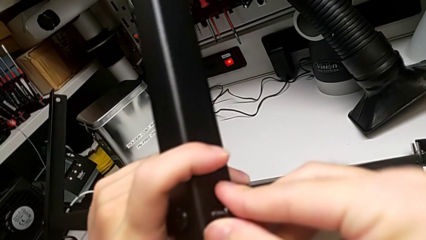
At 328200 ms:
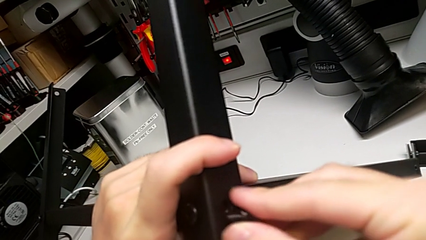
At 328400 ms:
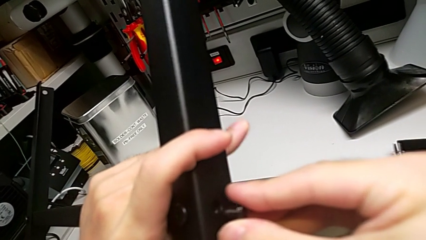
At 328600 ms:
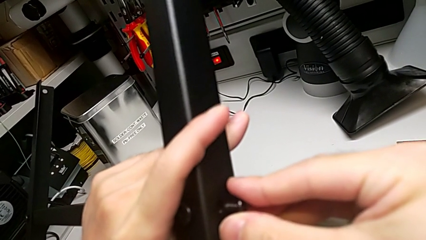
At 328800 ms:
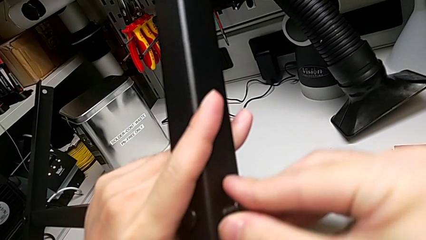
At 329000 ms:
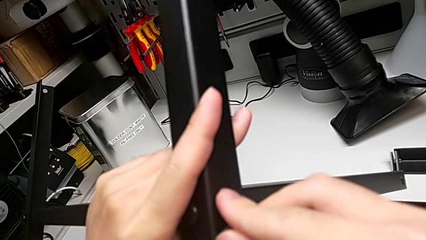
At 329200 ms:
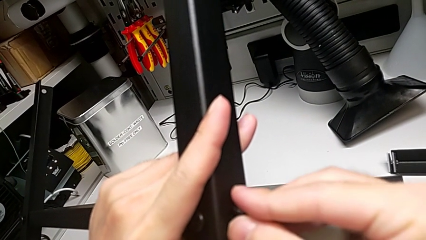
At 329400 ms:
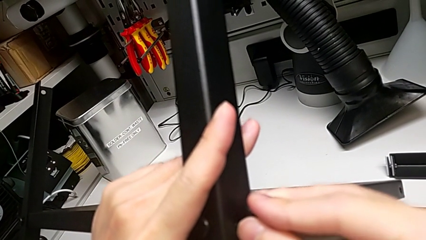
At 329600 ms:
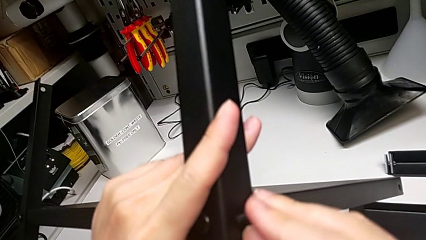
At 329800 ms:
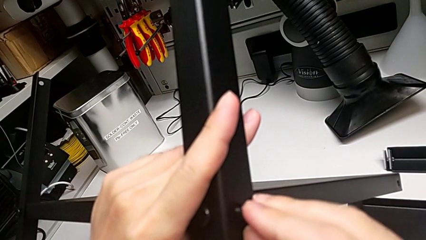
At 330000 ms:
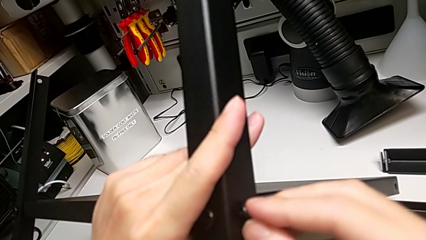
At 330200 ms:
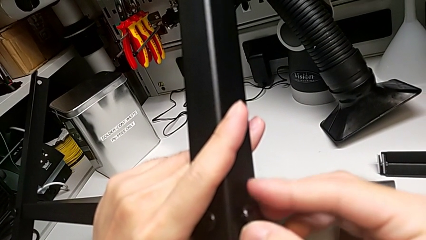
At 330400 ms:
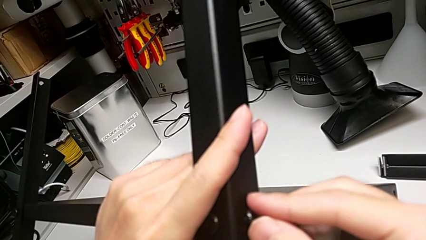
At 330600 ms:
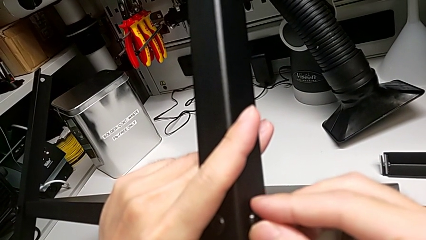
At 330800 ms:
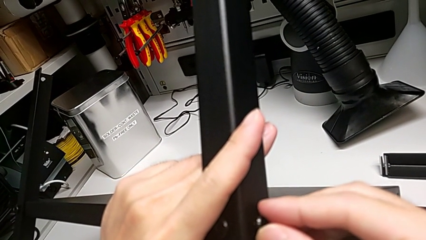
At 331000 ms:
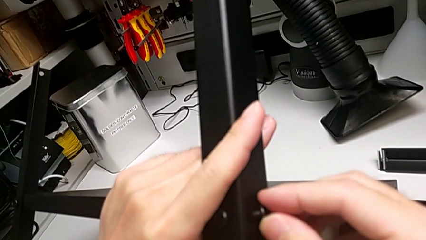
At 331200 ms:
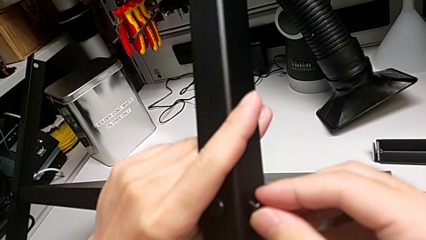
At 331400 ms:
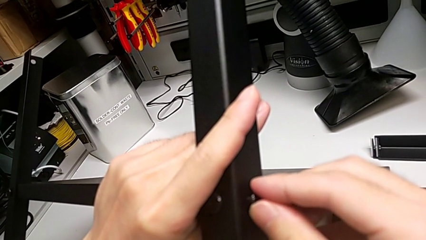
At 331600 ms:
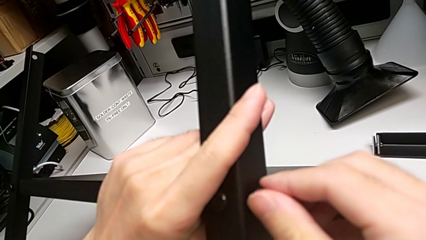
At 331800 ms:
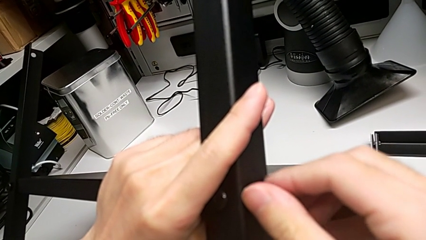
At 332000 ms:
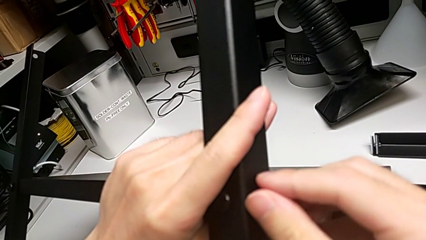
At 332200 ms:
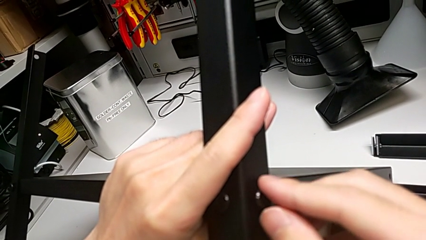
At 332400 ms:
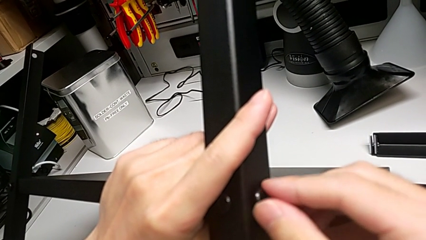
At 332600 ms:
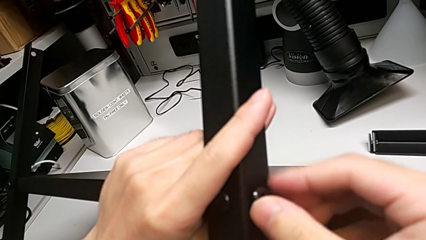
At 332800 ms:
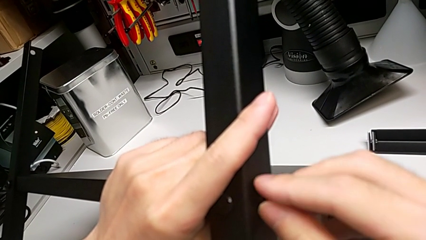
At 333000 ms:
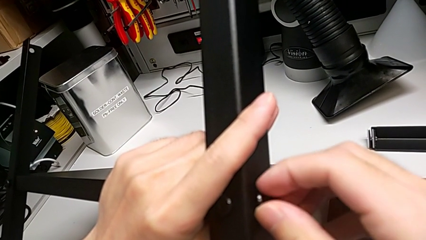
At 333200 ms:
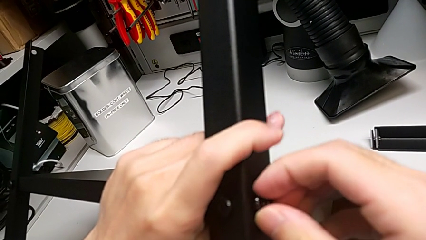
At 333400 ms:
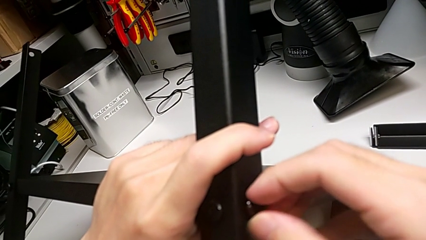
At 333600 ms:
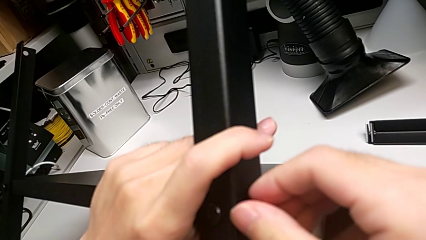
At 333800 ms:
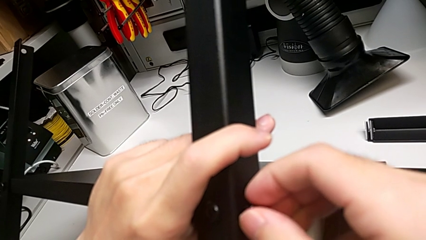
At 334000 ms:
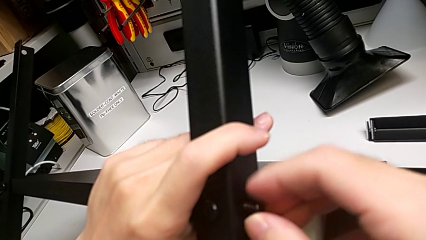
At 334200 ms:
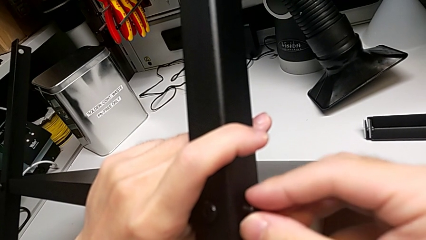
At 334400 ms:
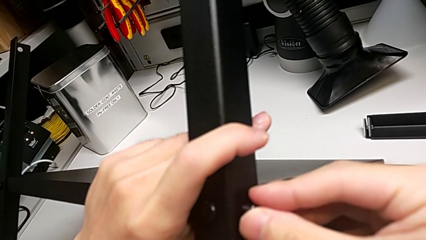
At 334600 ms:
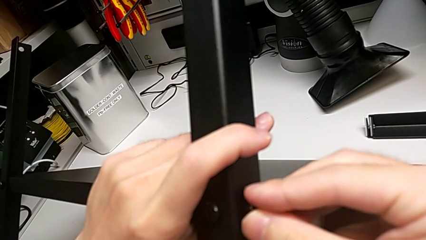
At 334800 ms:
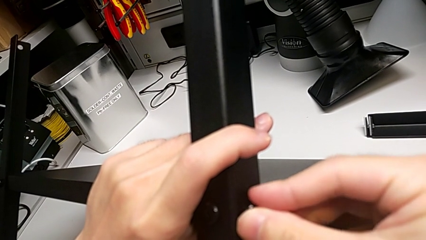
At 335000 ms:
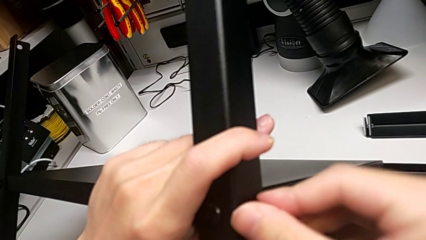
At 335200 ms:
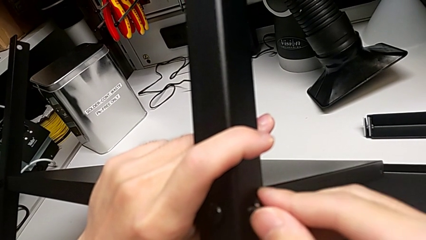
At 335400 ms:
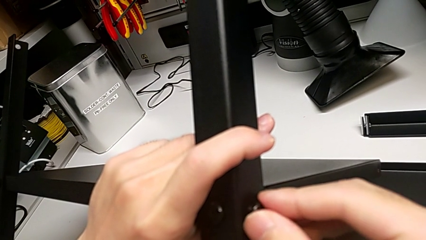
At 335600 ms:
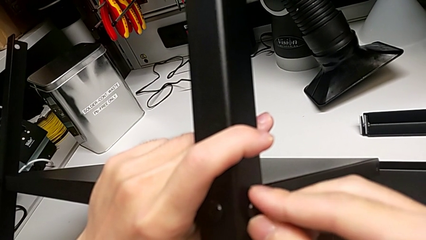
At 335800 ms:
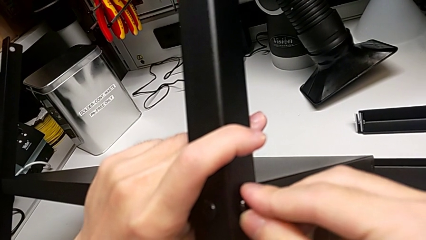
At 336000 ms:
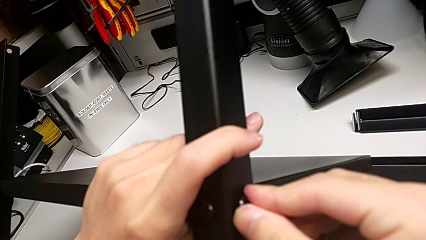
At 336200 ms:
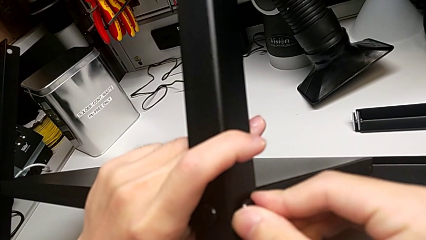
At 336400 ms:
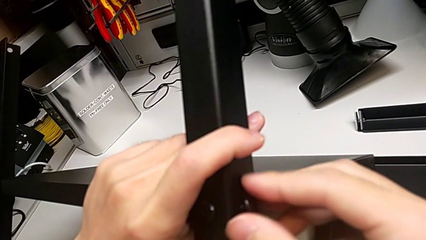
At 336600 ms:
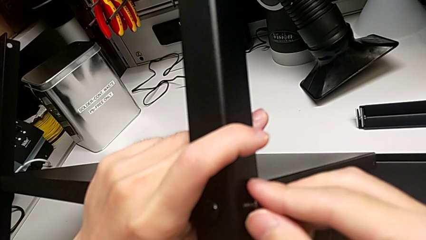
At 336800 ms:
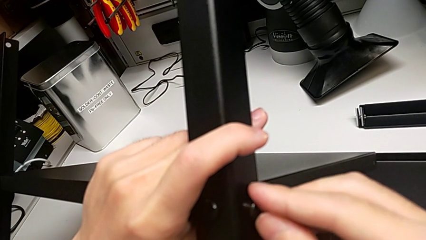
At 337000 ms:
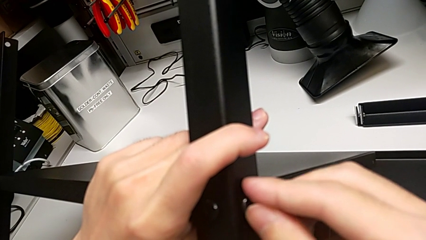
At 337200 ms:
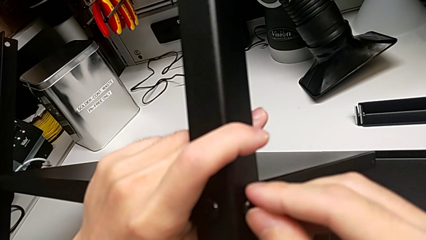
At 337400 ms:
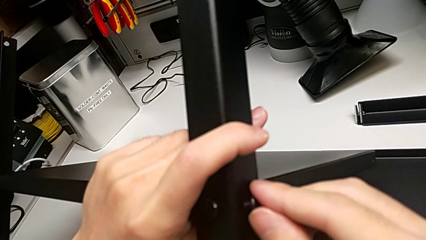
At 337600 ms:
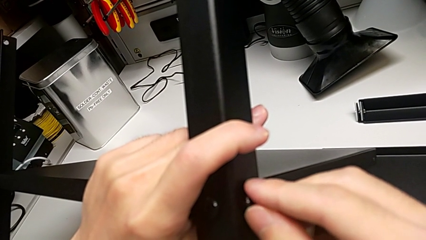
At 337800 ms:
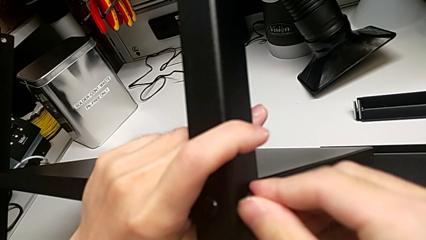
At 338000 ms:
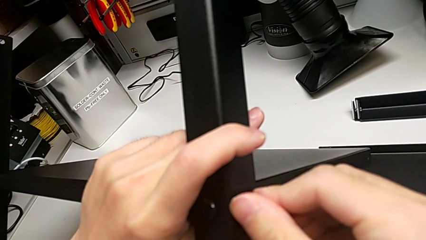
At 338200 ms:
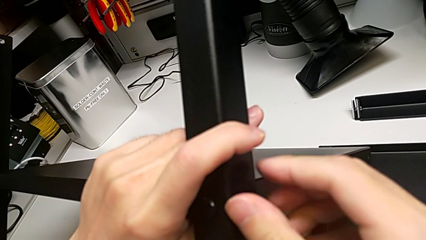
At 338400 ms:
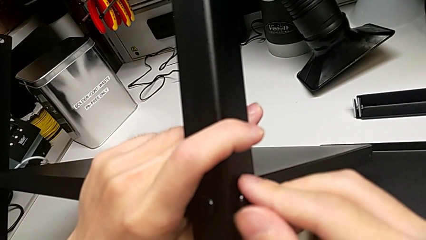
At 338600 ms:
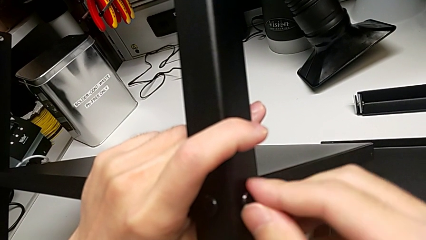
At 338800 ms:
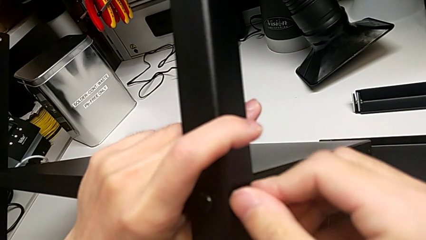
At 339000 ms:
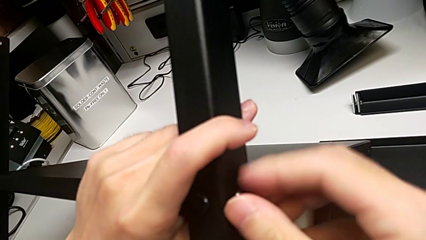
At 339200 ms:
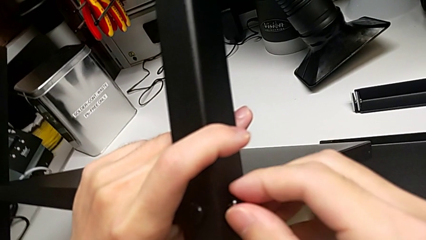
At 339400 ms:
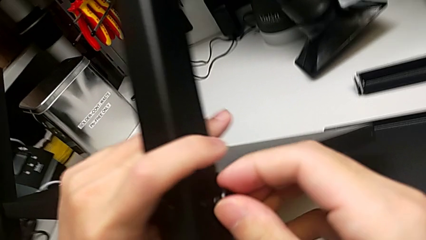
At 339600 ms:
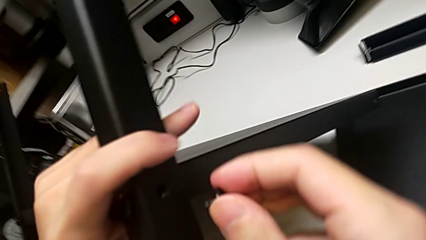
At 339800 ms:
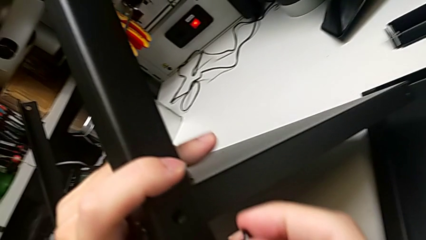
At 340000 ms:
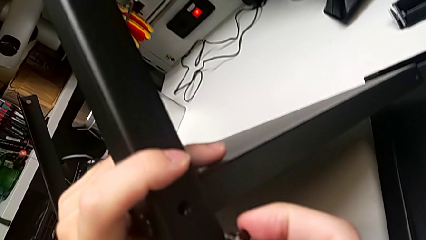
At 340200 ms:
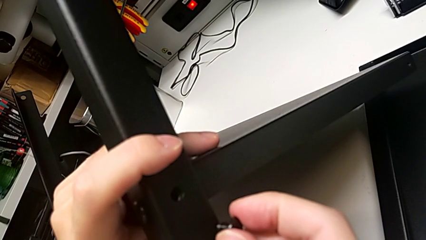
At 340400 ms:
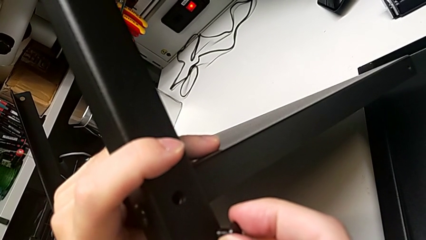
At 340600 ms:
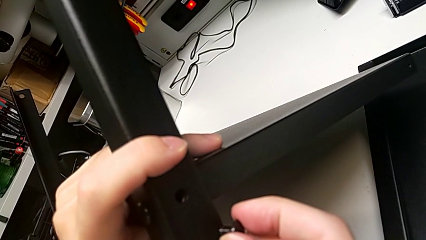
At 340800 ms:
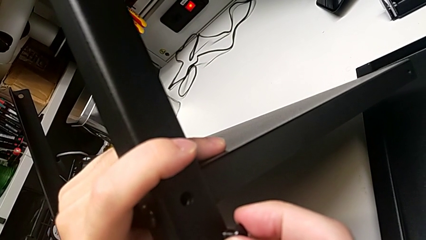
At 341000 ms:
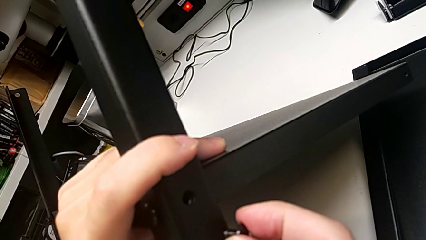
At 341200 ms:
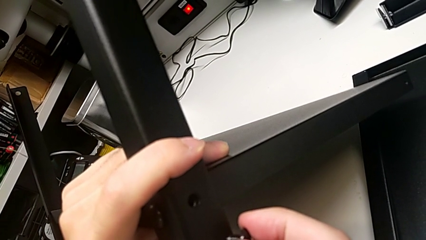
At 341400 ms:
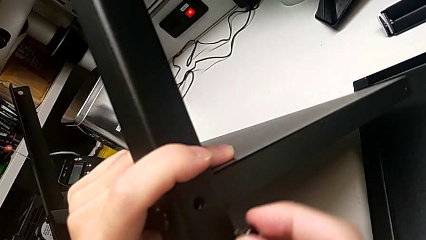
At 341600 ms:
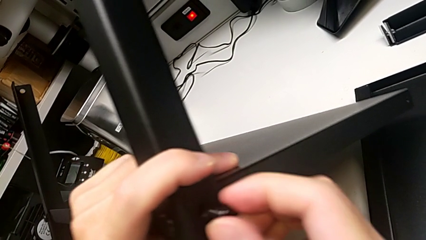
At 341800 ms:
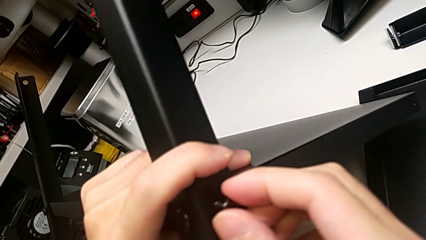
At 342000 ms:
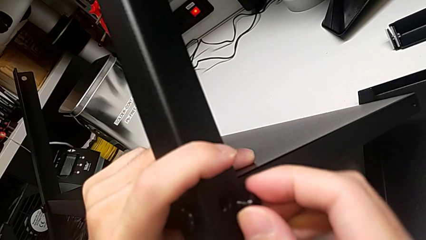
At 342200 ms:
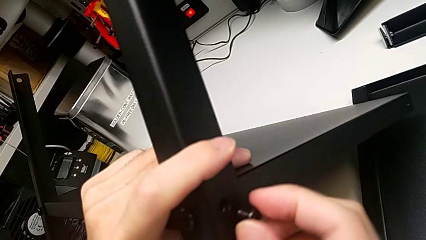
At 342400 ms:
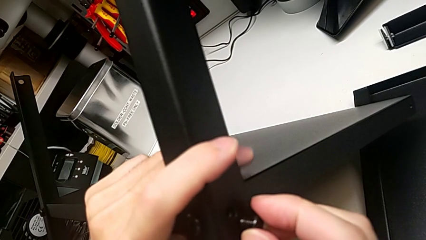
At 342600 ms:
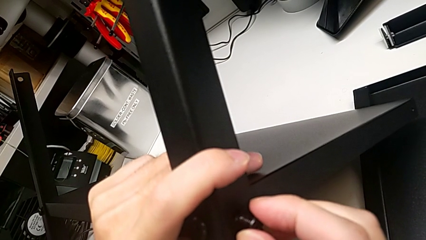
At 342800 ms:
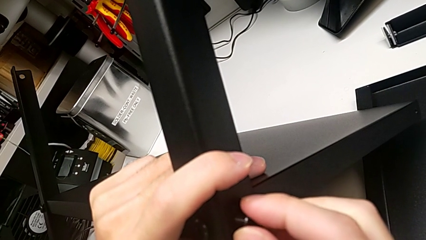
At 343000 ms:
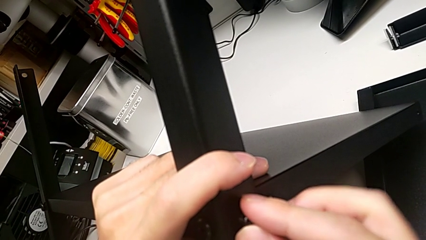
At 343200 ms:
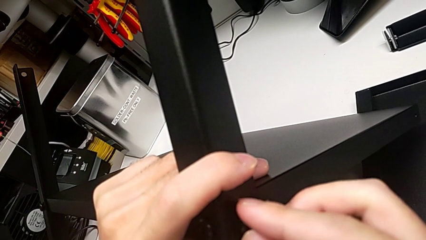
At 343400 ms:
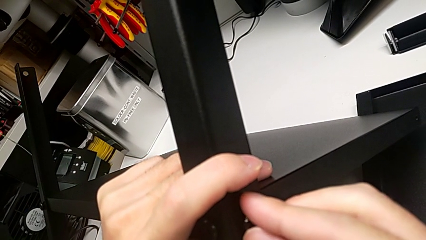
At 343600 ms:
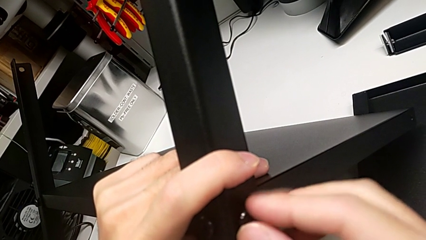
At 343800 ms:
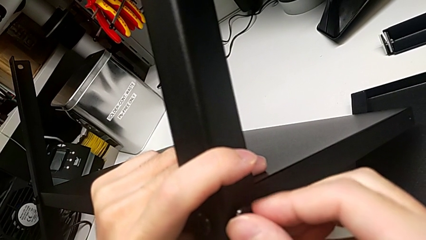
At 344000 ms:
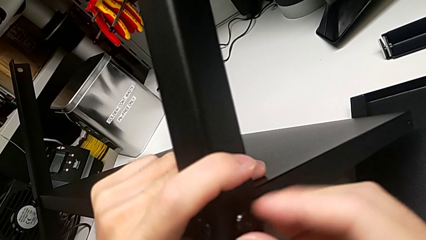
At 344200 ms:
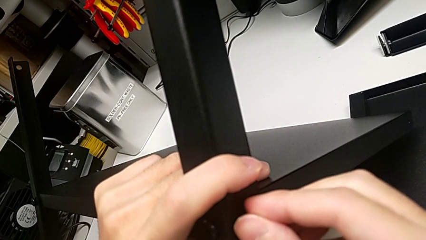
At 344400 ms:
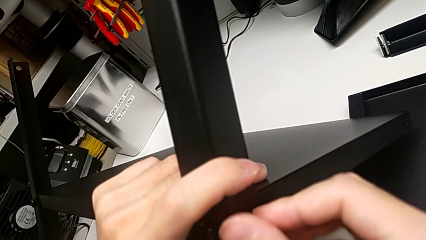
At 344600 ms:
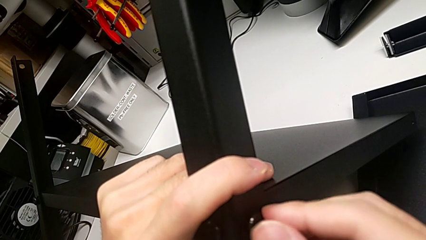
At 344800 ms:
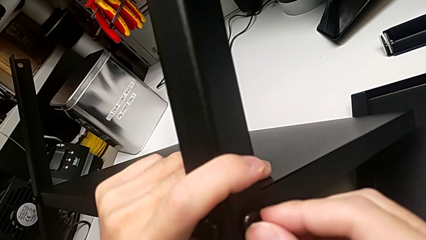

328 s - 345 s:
The camera wearer is screwing the second screw into the first leg. They insert the second hex socket head, screw the hex socket head, align the first hex socket head and insert the second hex socket head.
